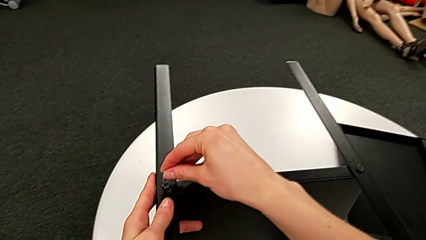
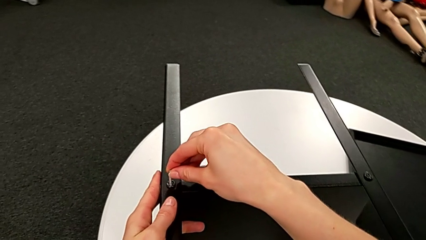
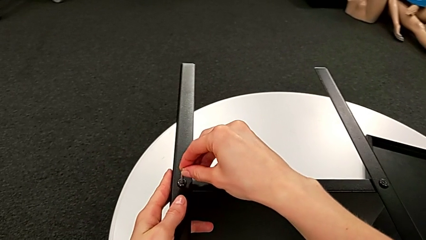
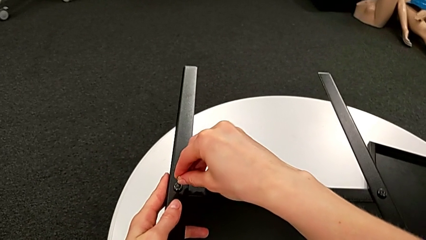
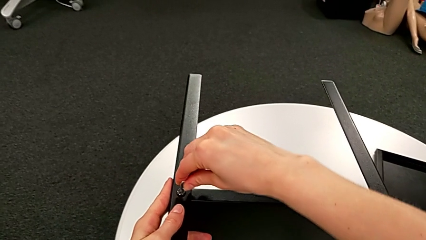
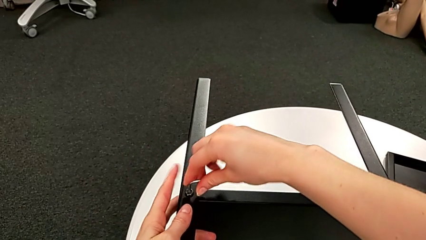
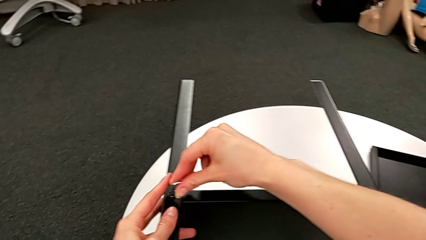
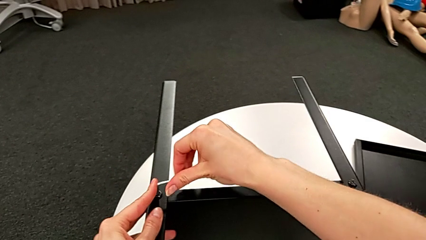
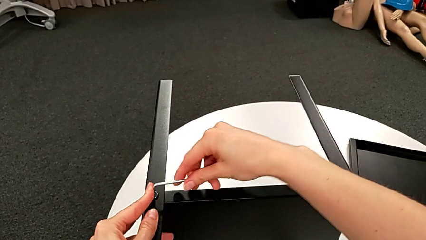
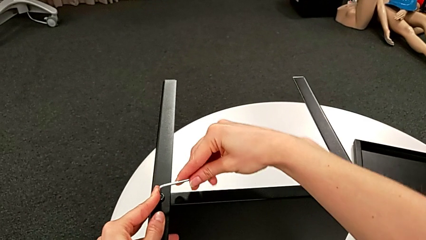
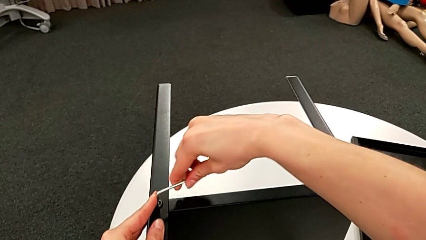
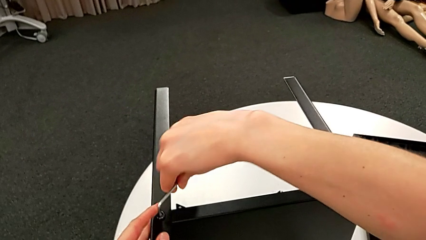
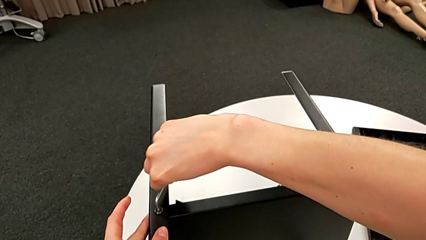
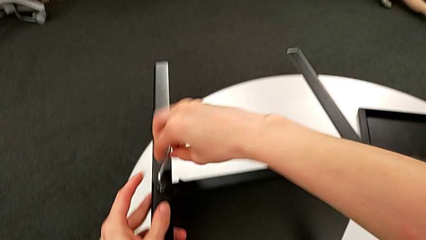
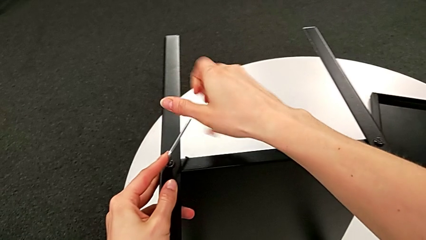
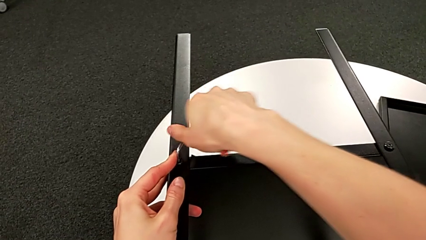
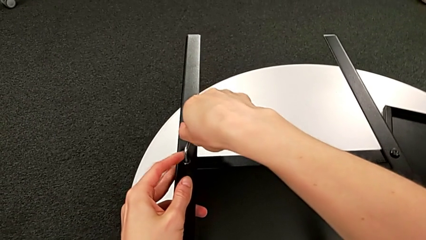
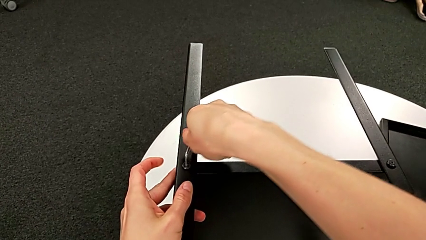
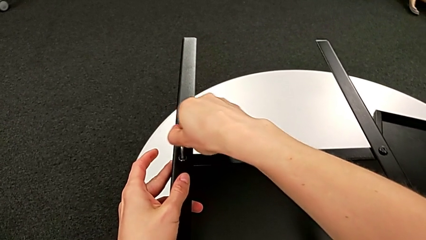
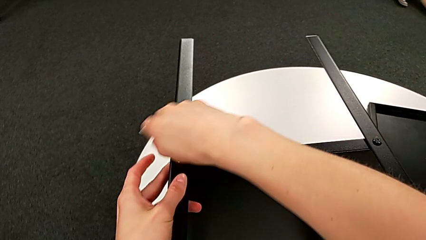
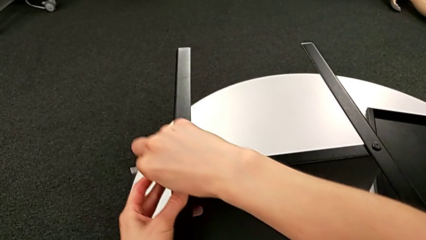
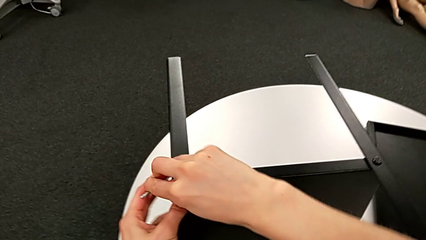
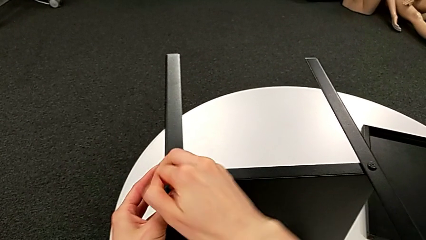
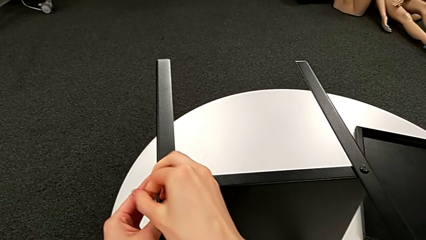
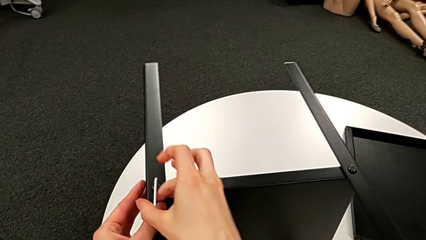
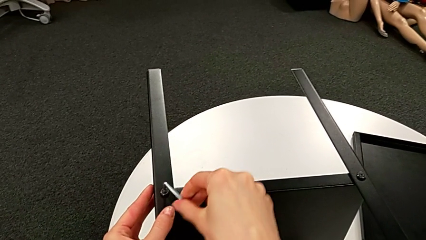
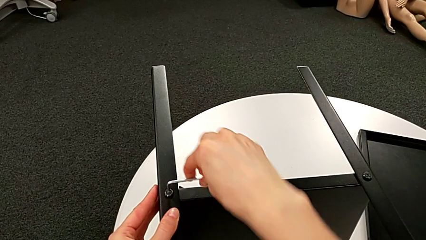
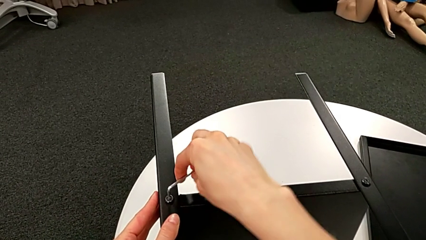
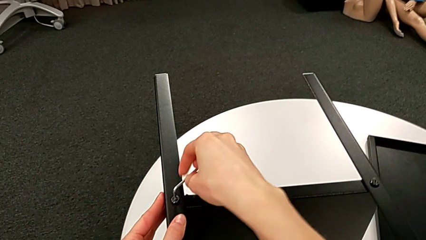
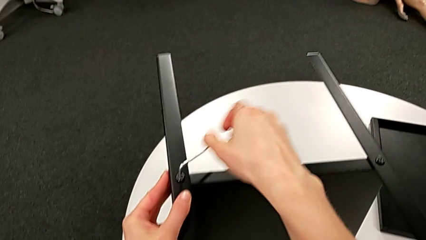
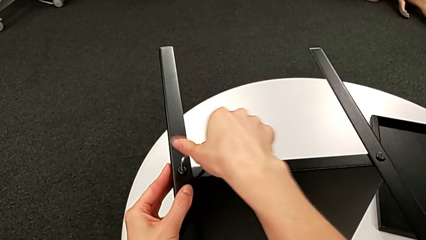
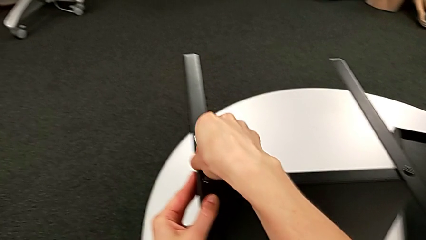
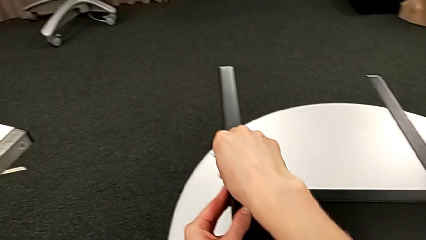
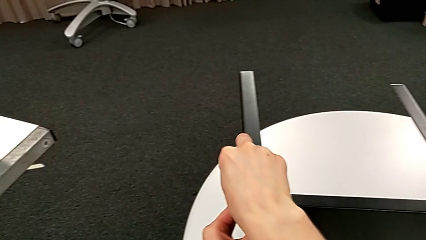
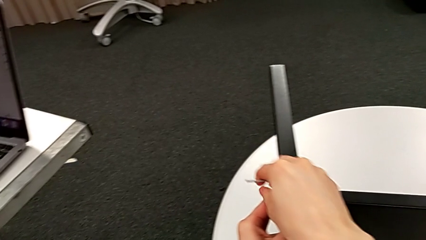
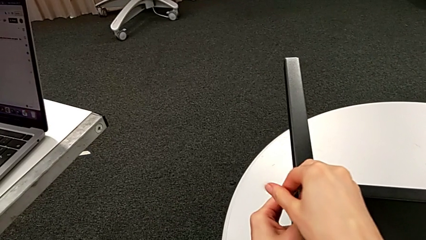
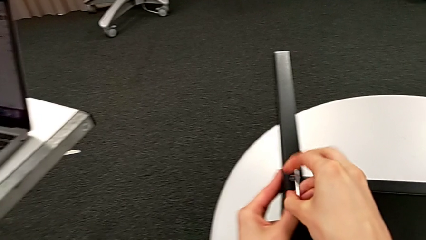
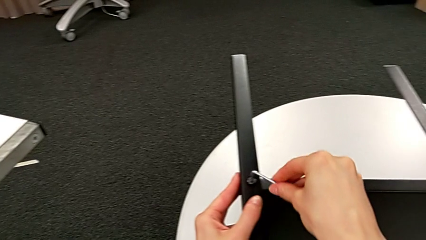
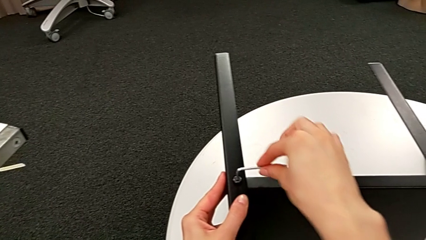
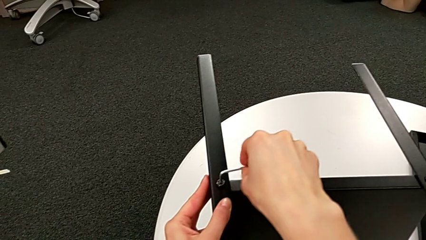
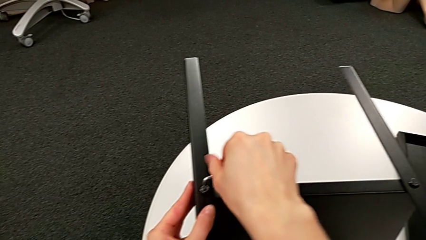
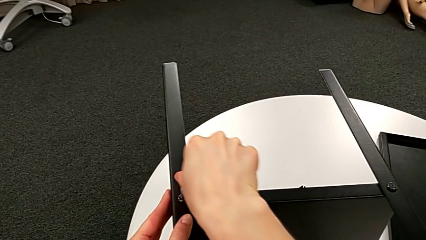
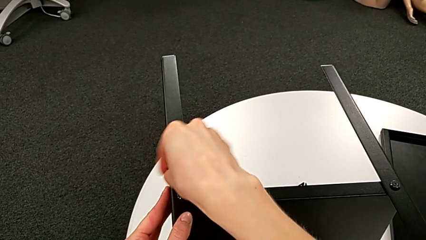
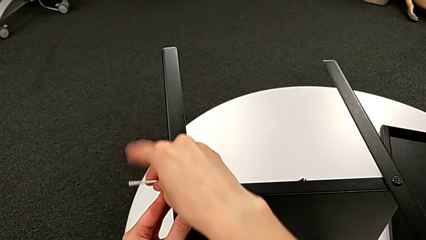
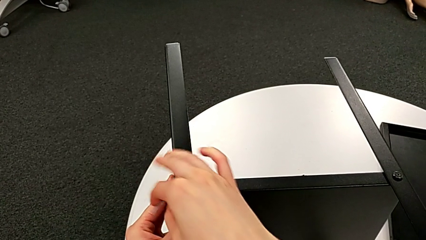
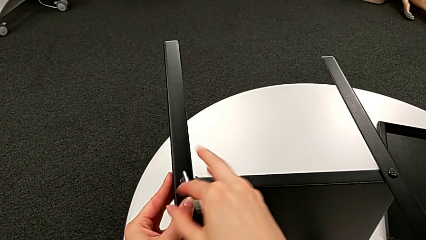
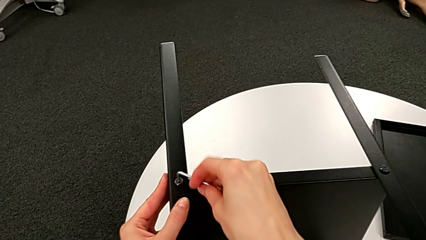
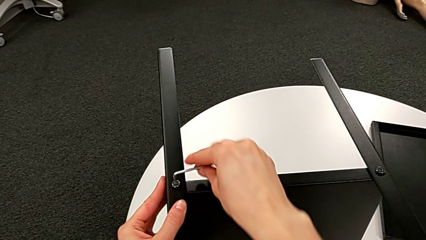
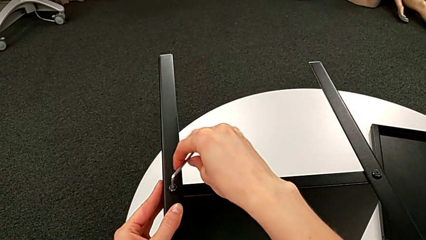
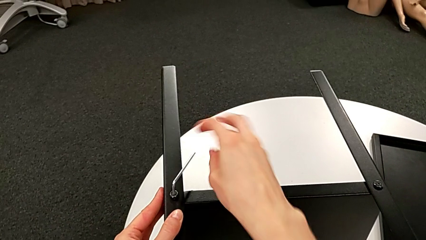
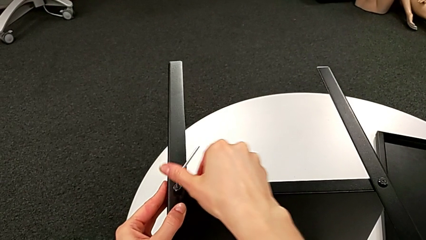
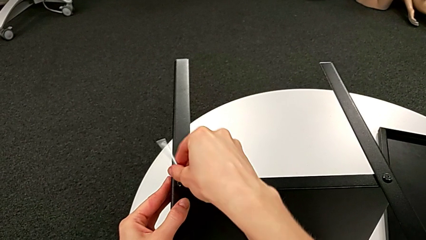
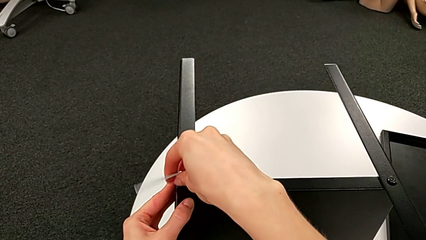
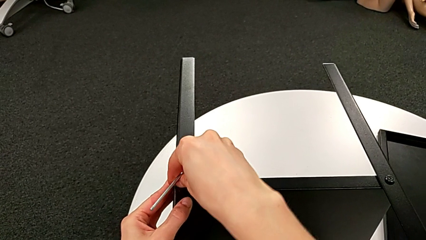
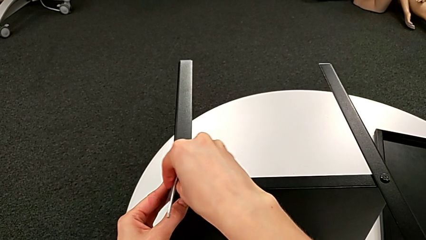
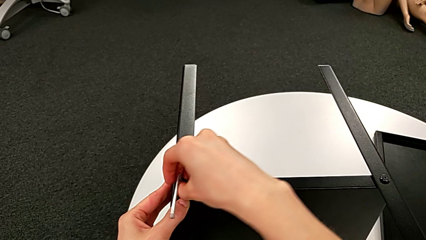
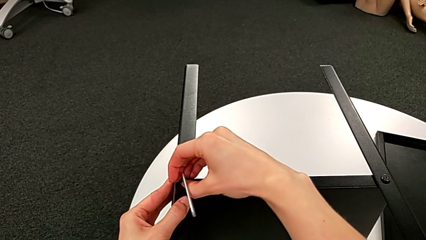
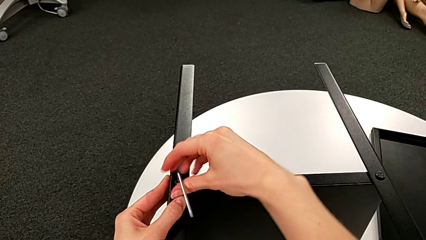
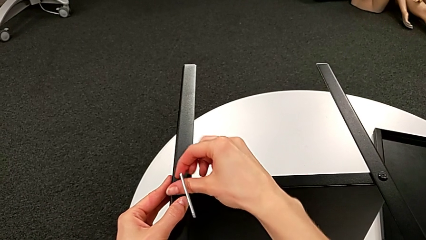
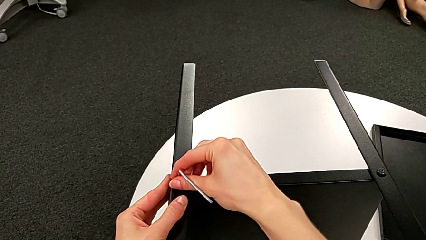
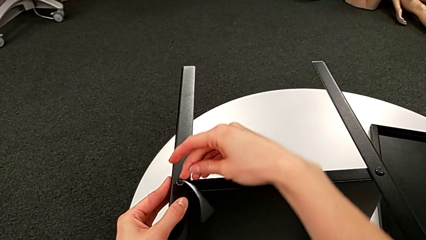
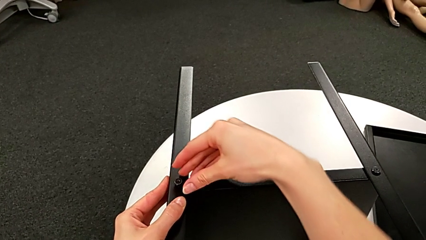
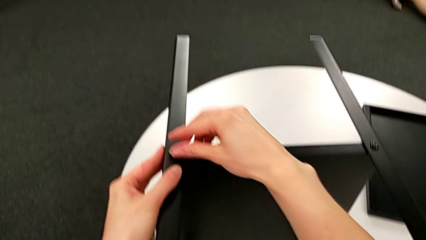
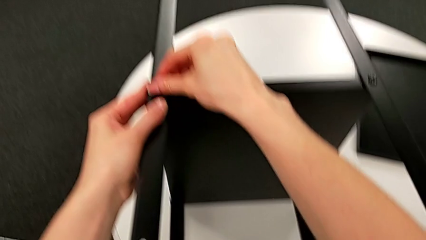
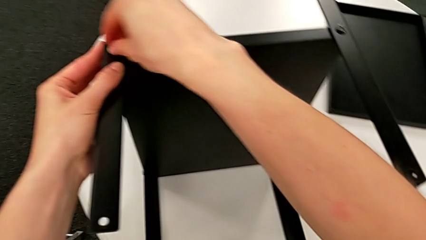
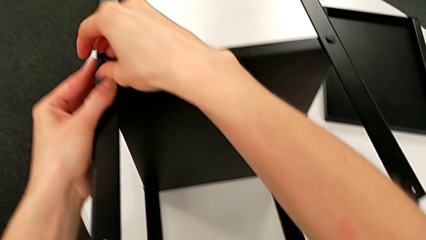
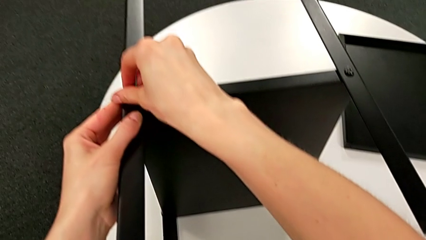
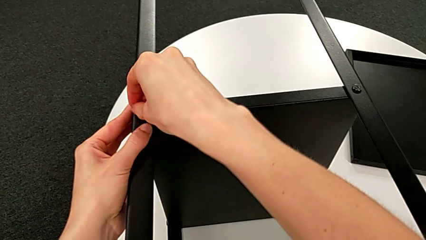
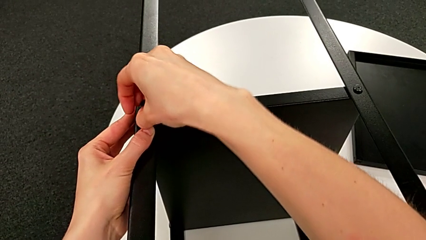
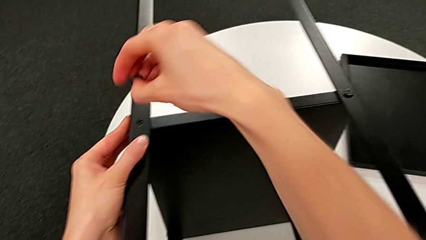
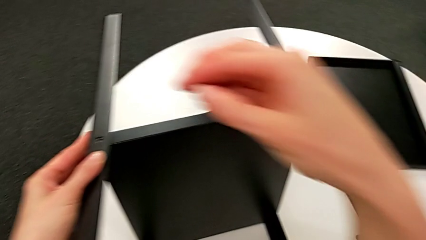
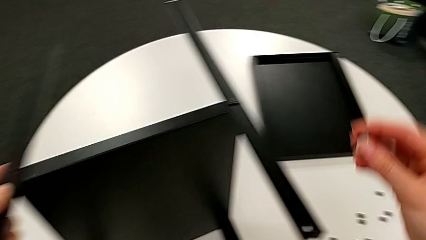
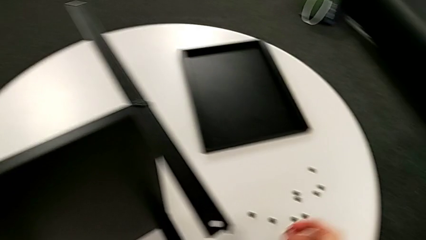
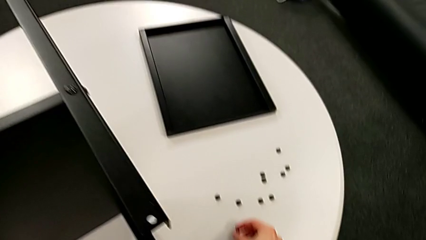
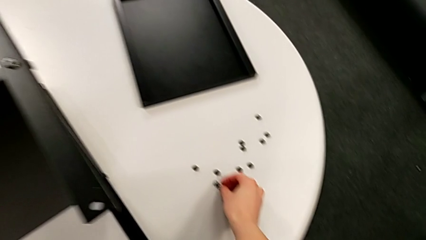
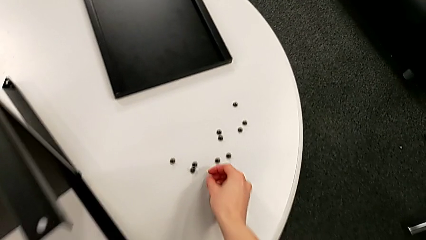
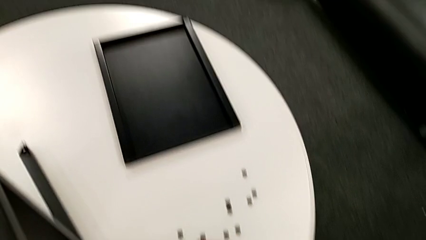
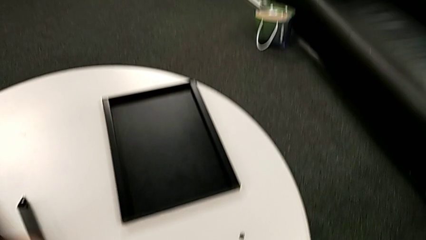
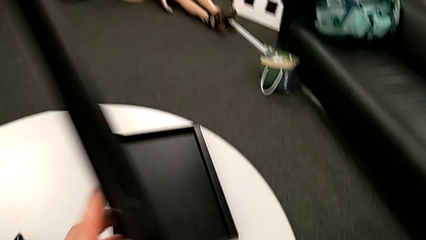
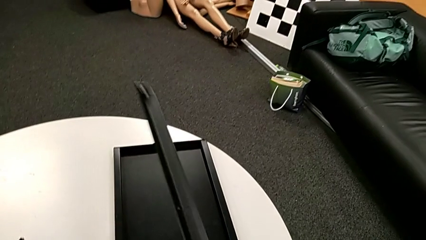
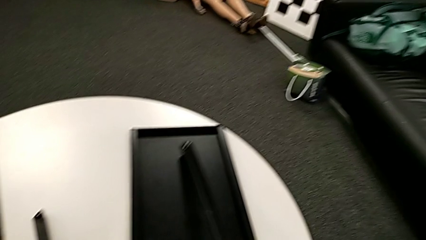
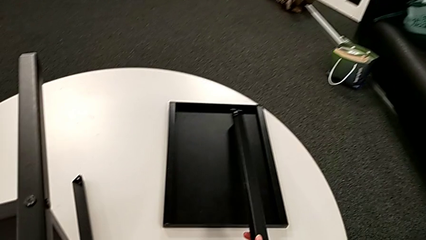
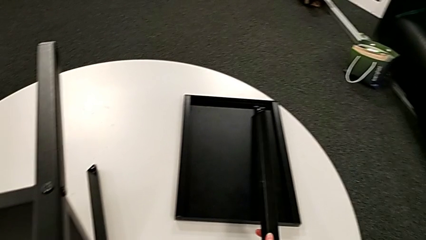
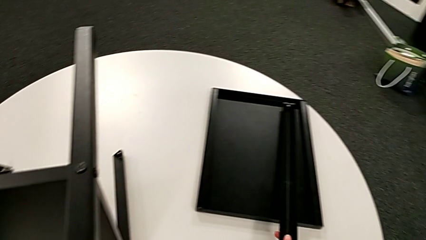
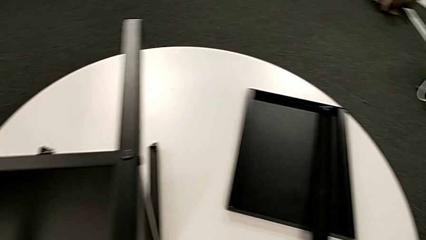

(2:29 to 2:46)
The camera wearer is disassembling the first leg of the table. They insert the Allen wrench, unscrew the hex socket head, wrongly drop the Allen wrench accidentally, unscrew the hex socket head, disassemble it, place it and place the first leg.
